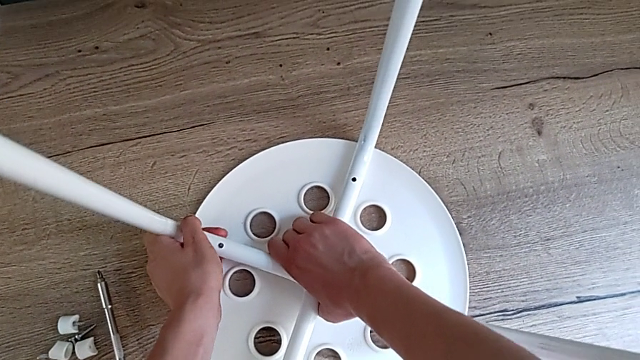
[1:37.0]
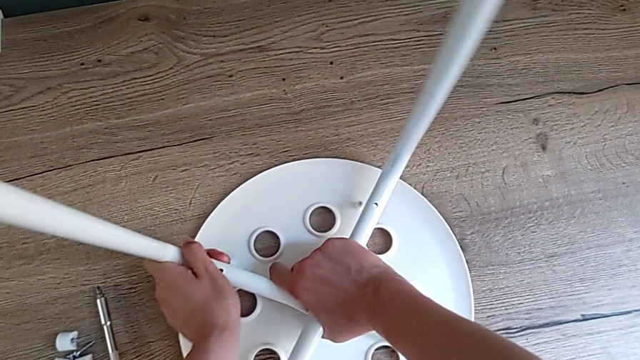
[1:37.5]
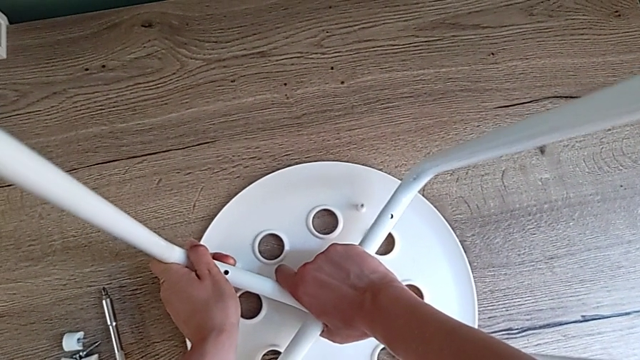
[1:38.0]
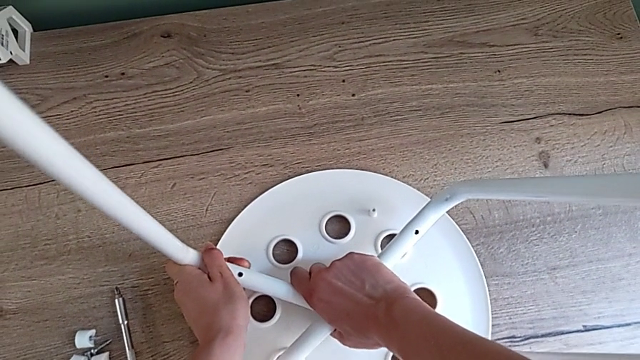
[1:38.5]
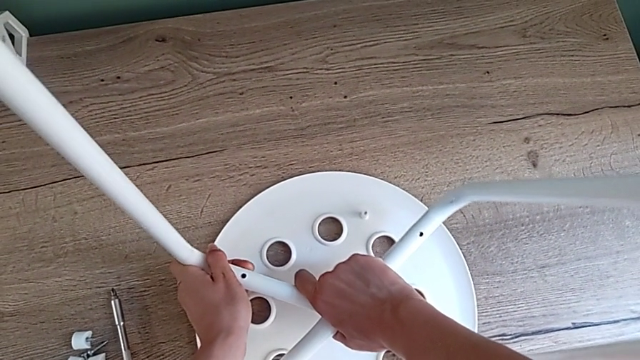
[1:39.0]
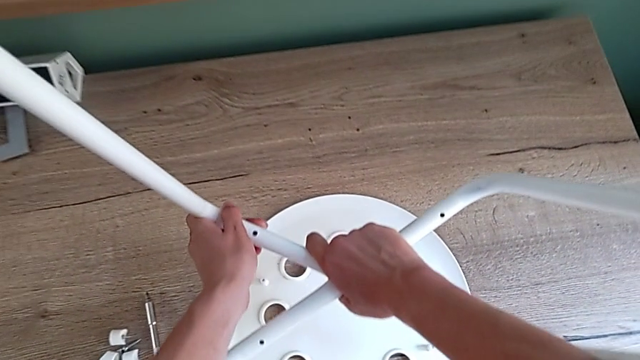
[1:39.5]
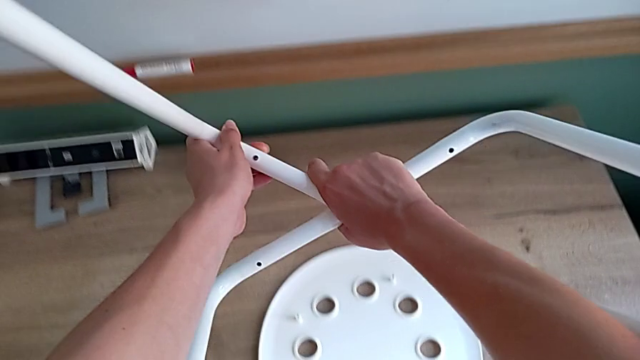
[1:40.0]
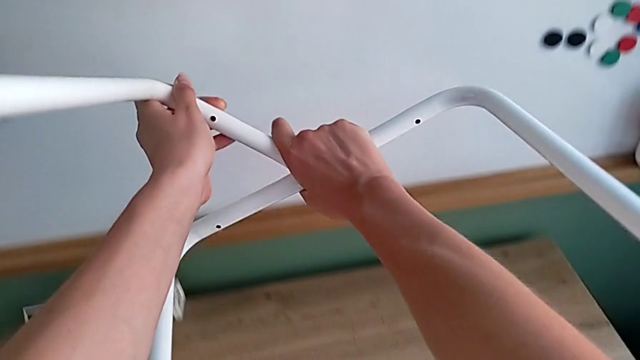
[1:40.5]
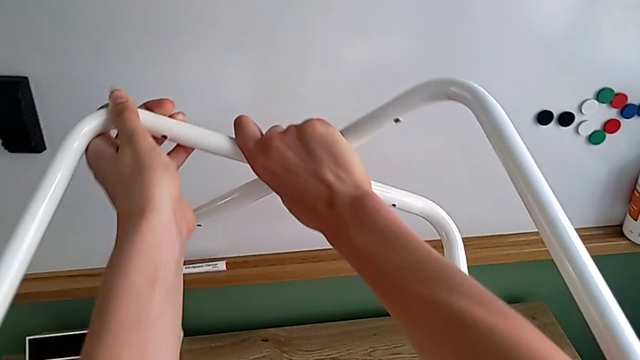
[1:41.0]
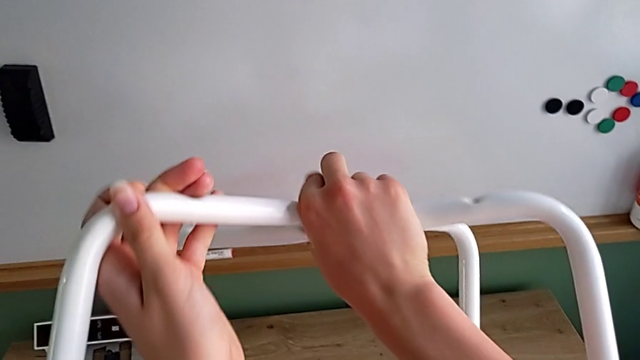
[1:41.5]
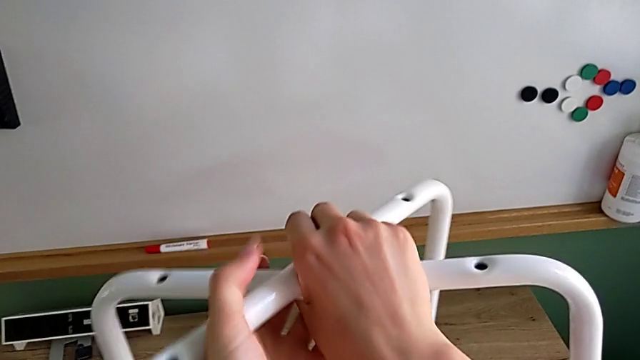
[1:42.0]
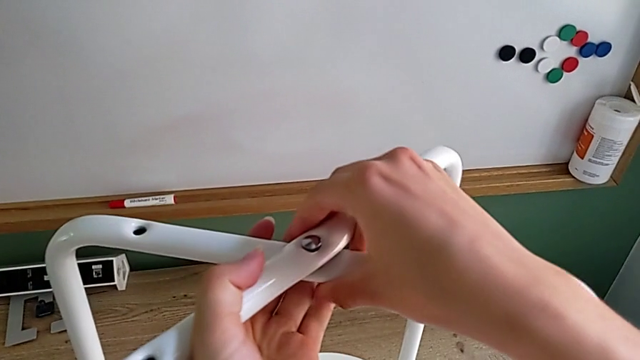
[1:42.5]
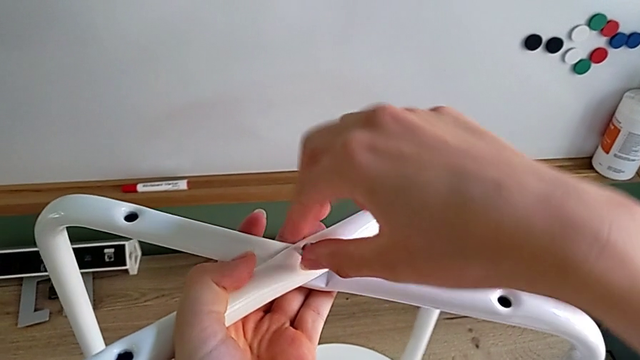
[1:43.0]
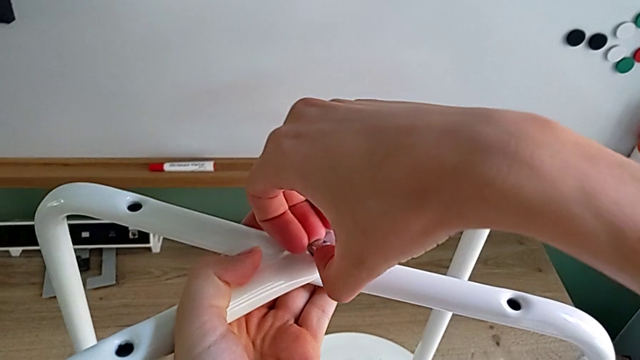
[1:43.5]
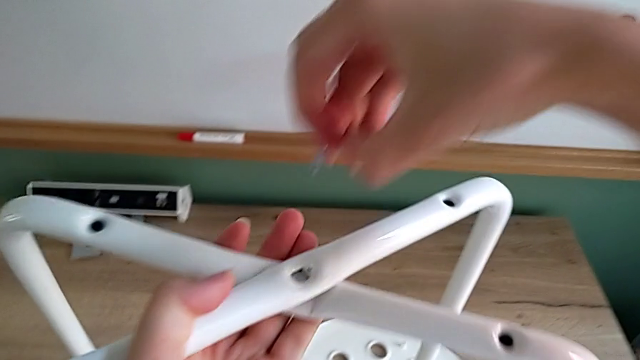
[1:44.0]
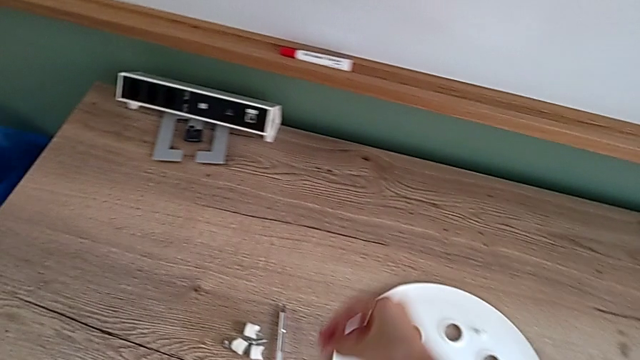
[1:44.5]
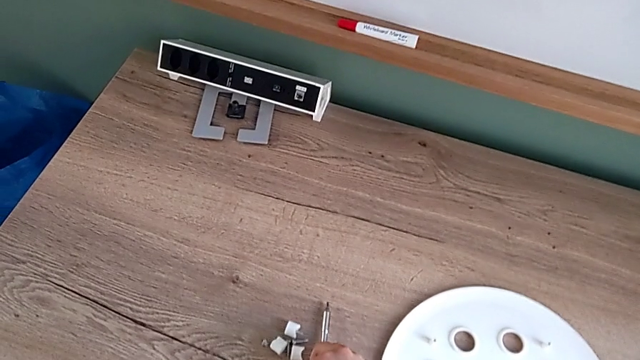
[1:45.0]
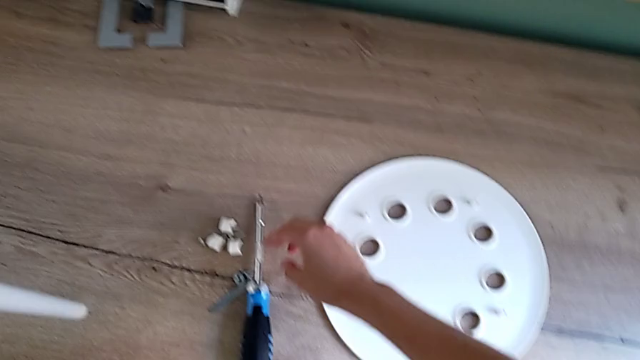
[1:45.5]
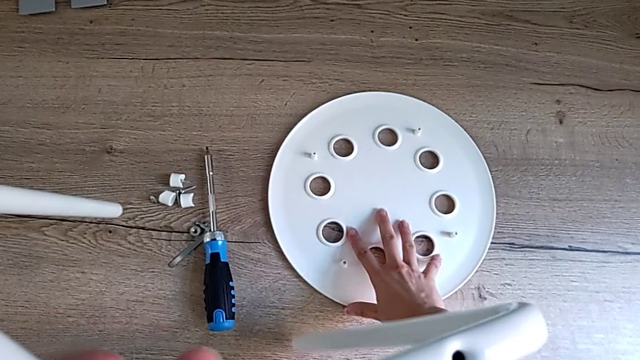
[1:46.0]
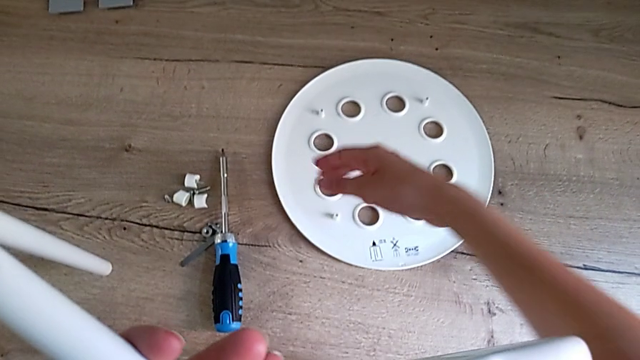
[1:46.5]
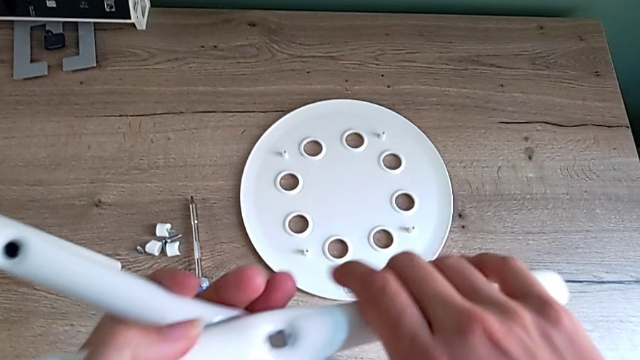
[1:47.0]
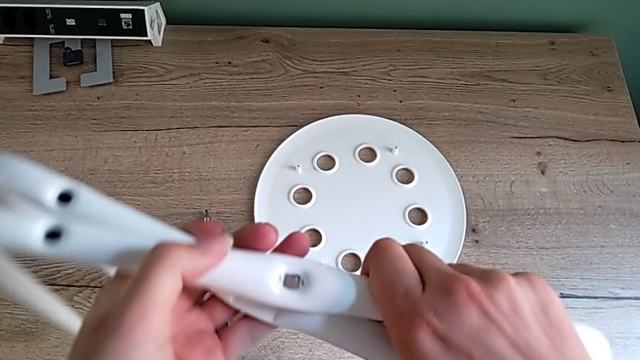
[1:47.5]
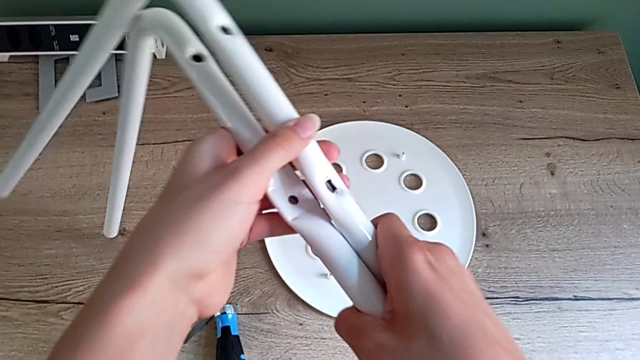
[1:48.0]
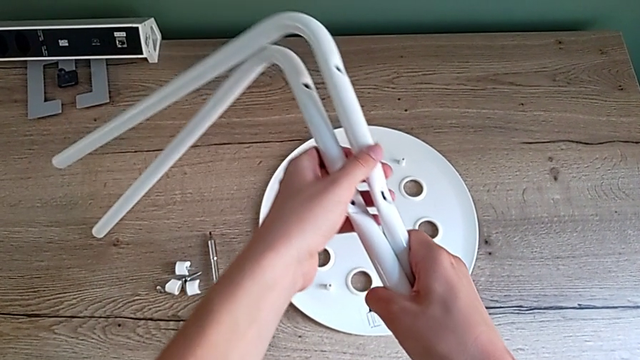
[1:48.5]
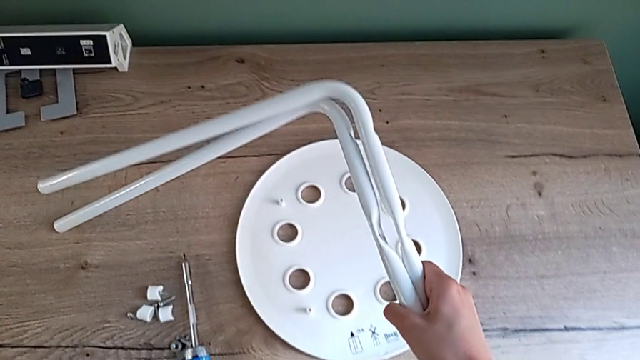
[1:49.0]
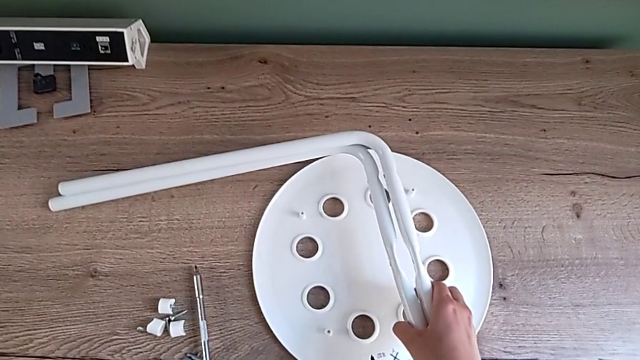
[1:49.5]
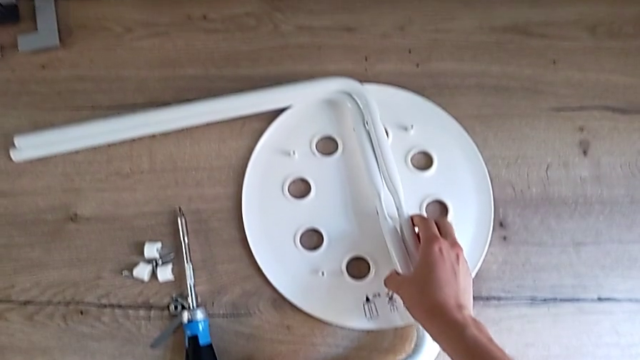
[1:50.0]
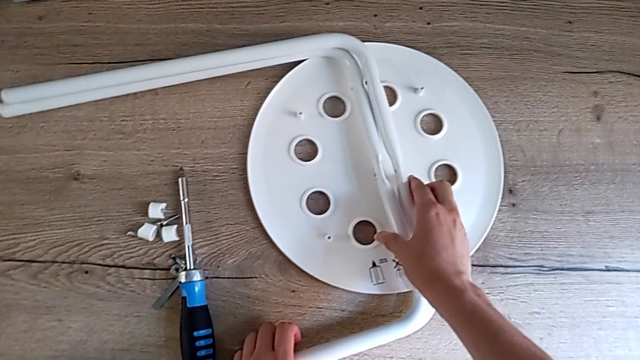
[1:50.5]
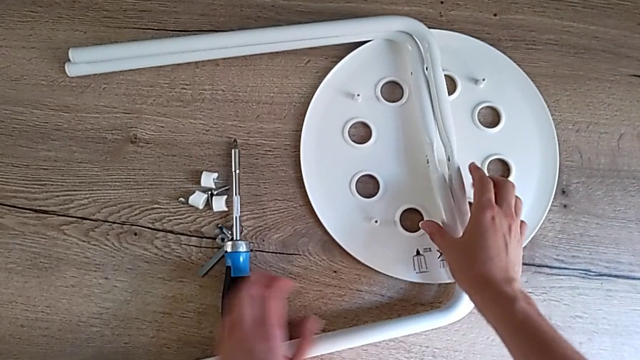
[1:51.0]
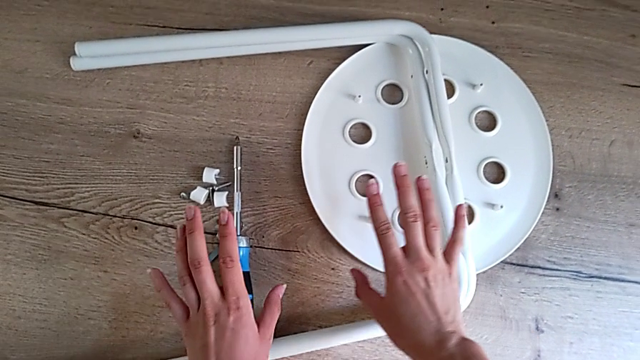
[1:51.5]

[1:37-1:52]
The camera wearer is disassembling the legs. They lift the leg, flip it, approach the middle screw, disassemble it and place it. They slide the seat, align the leg and place it.
